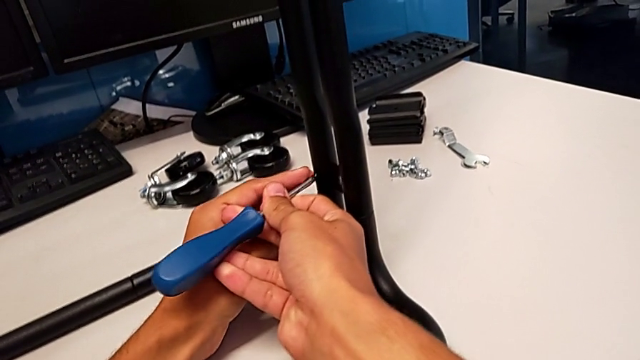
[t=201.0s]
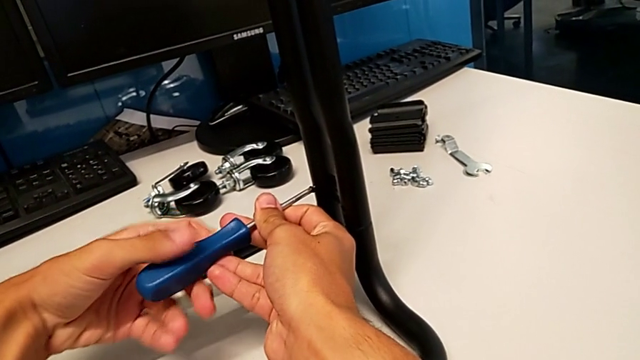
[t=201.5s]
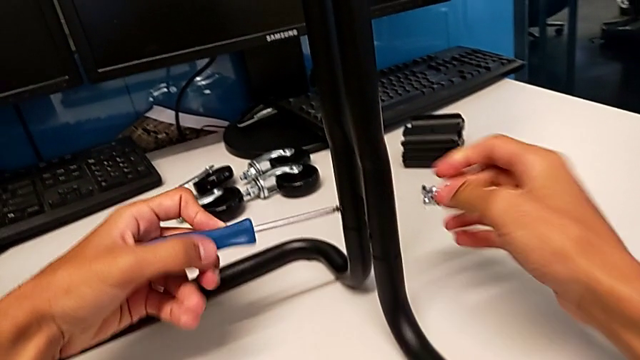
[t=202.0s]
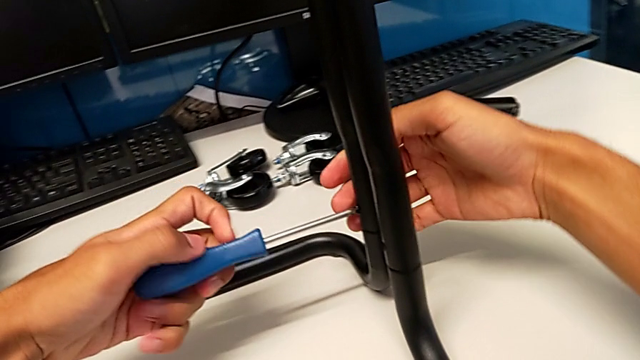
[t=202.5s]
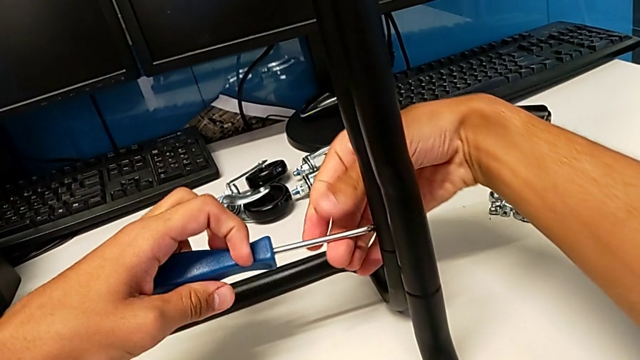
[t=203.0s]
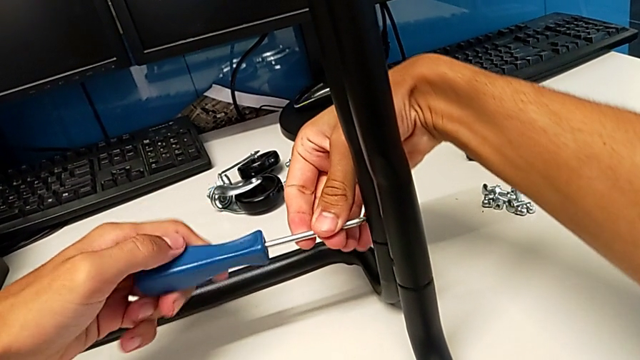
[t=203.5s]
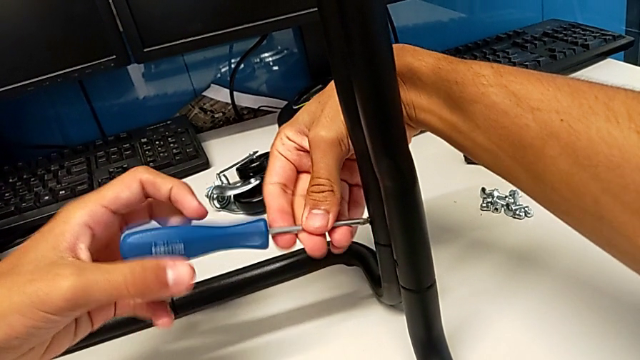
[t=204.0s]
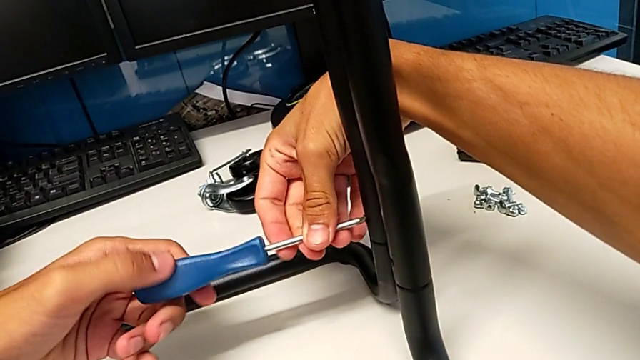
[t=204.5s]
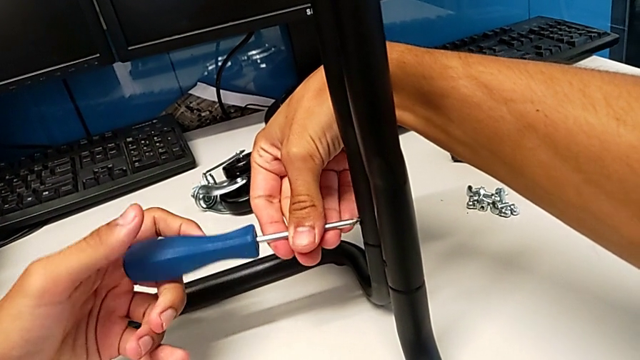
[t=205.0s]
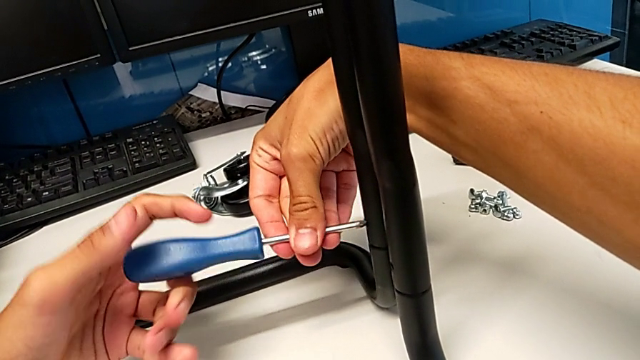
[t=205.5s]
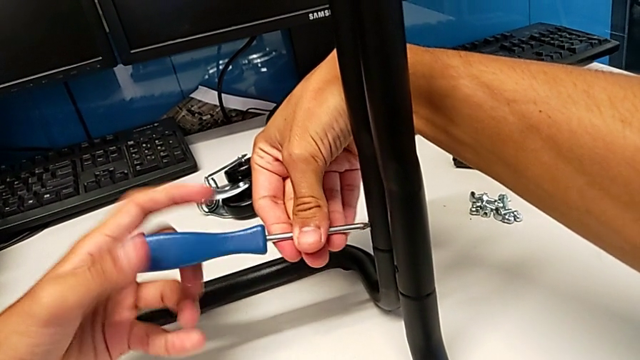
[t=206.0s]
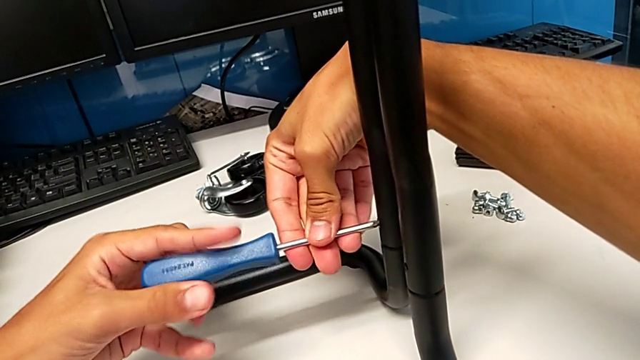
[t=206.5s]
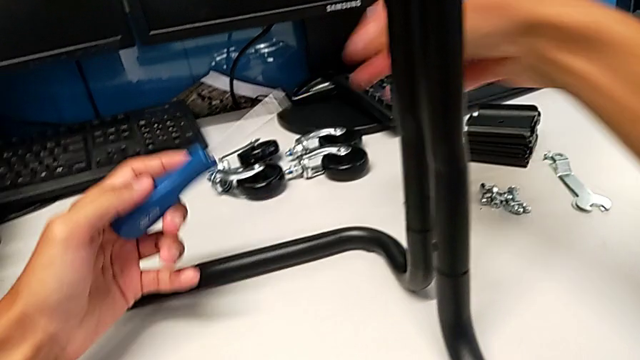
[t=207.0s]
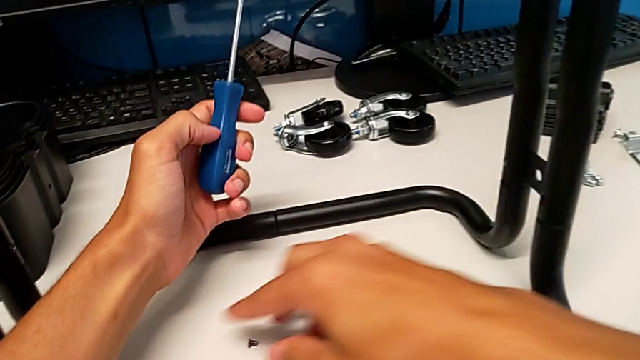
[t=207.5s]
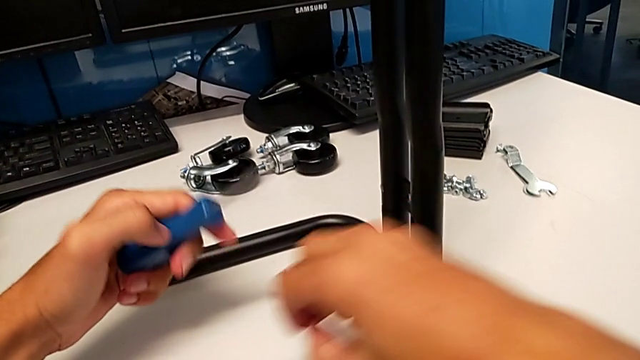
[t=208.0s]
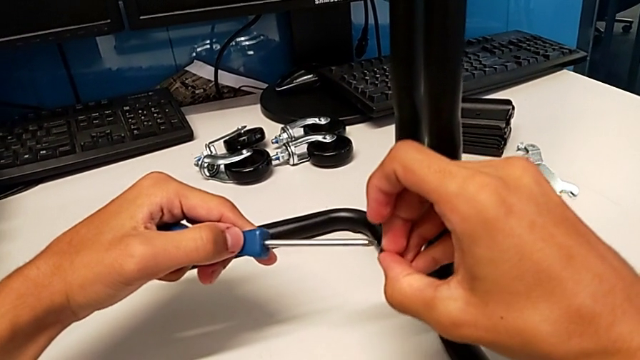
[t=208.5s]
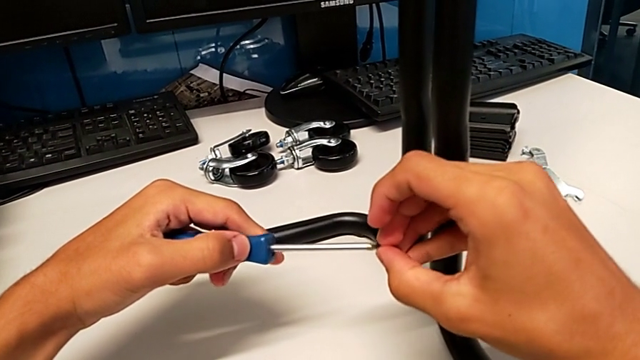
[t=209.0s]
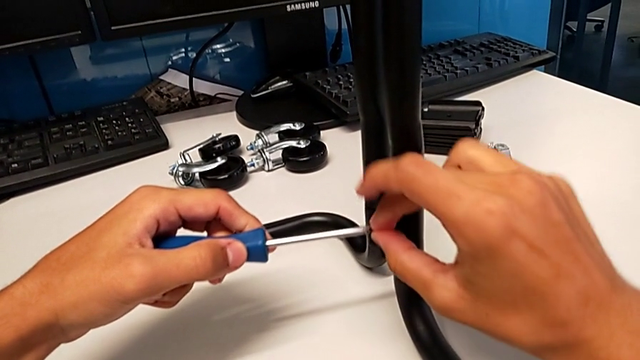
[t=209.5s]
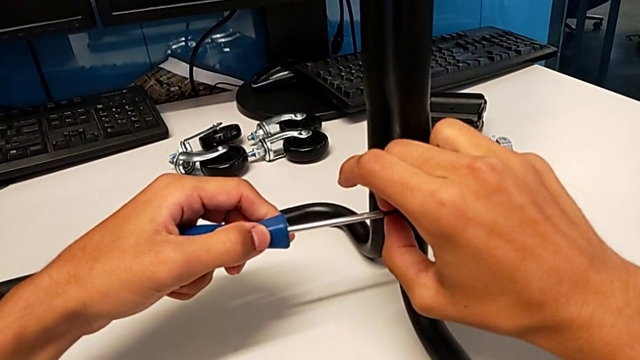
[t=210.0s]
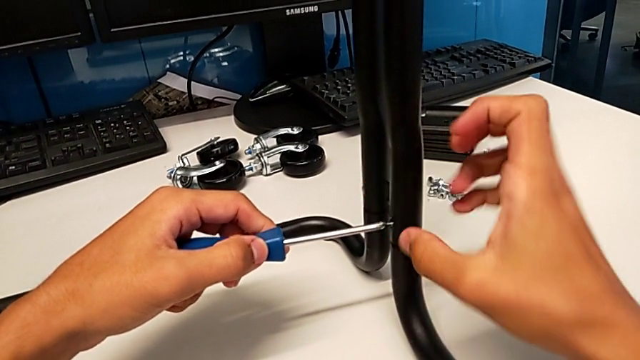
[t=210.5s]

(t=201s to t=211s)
The camera wearer is assembling the brackets to the base of the shelf. They grab the screwdriver, screw the screw, withdraw the screwdriver, grab the screw, align it and insert it.

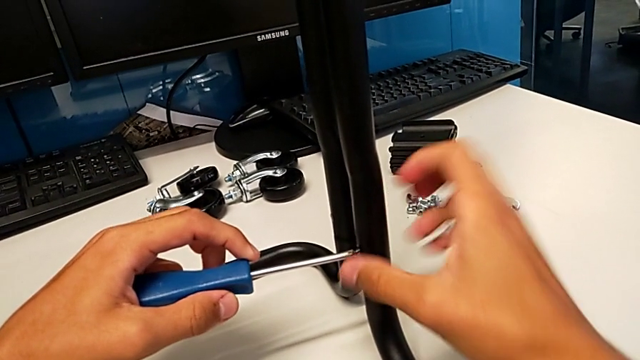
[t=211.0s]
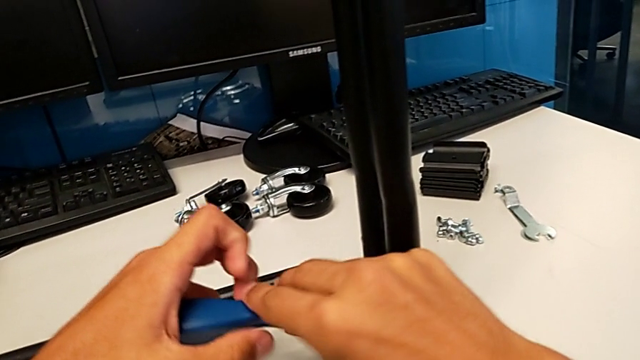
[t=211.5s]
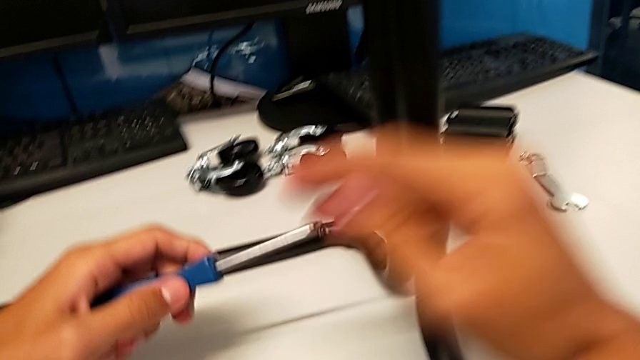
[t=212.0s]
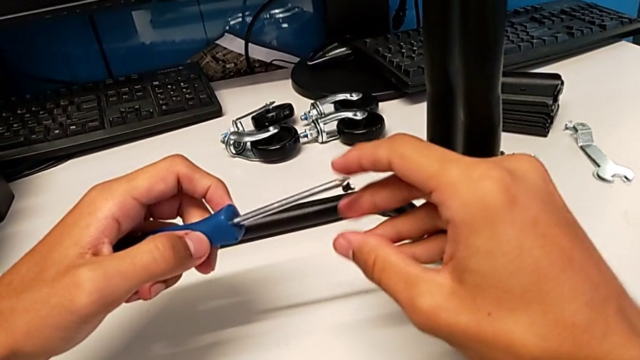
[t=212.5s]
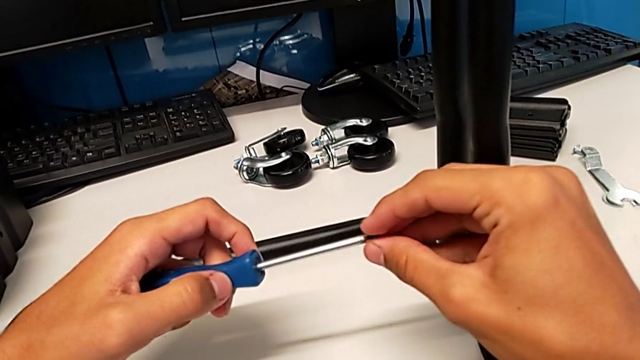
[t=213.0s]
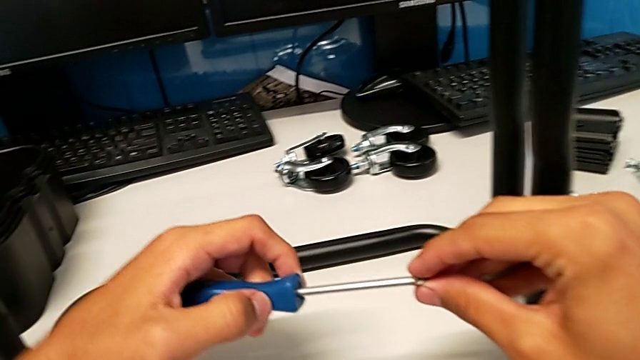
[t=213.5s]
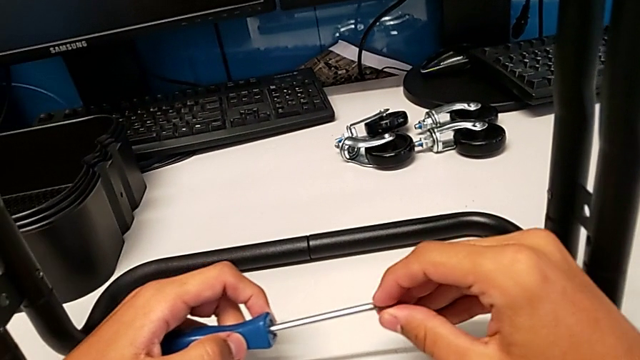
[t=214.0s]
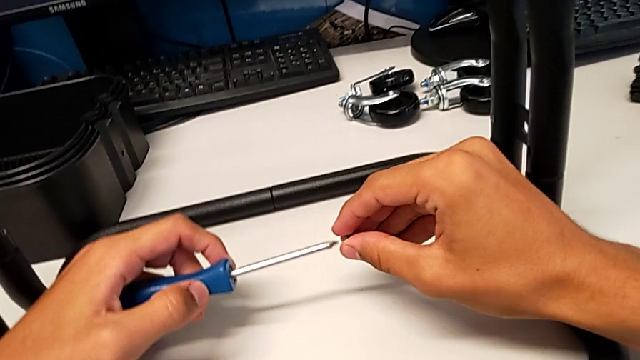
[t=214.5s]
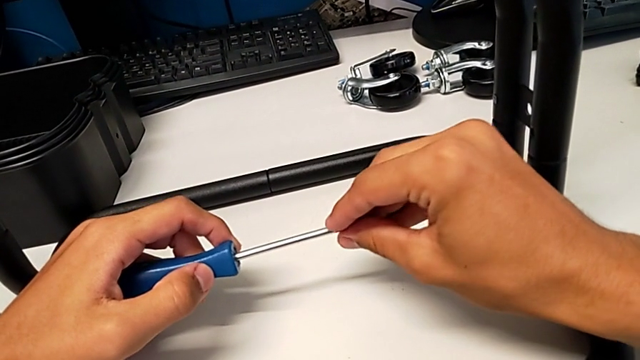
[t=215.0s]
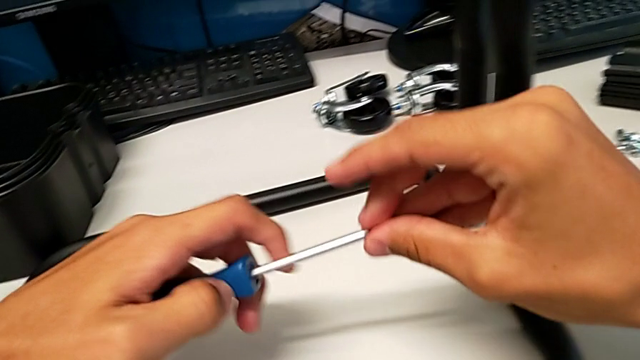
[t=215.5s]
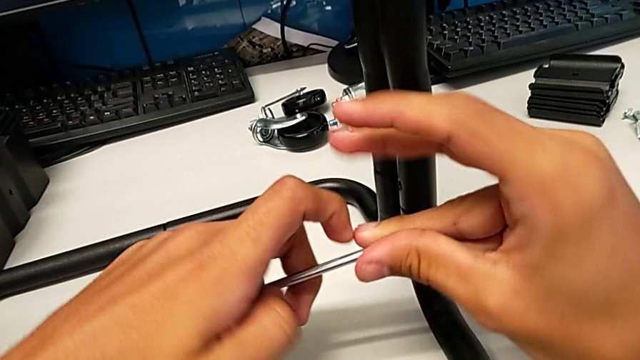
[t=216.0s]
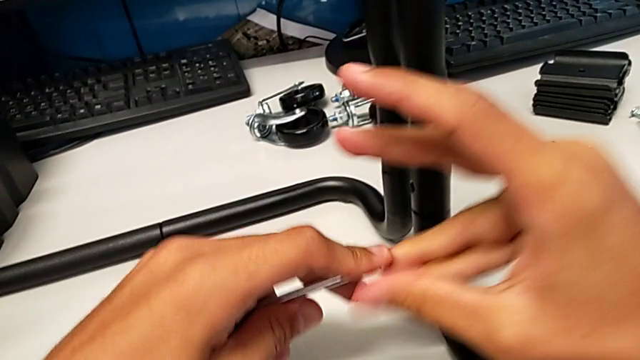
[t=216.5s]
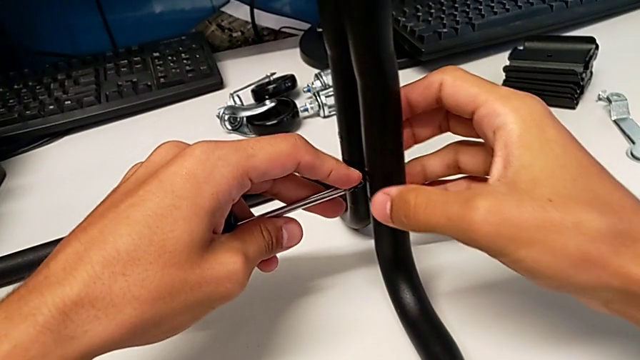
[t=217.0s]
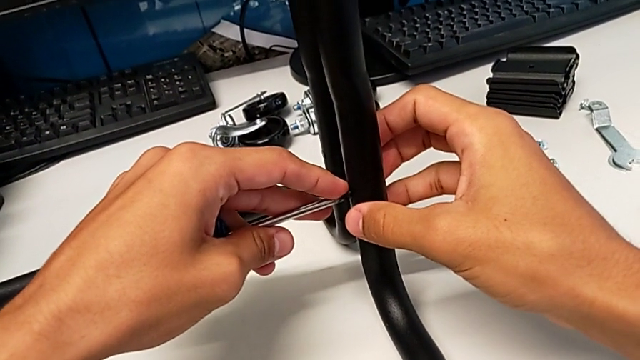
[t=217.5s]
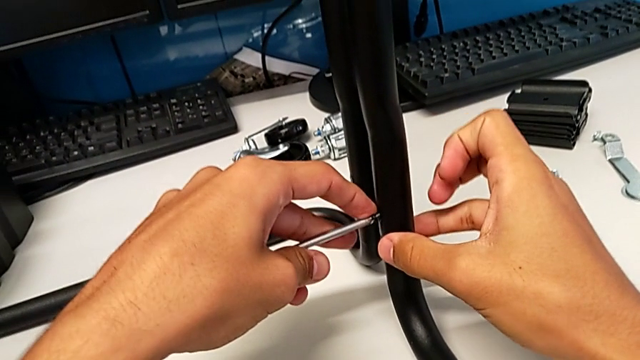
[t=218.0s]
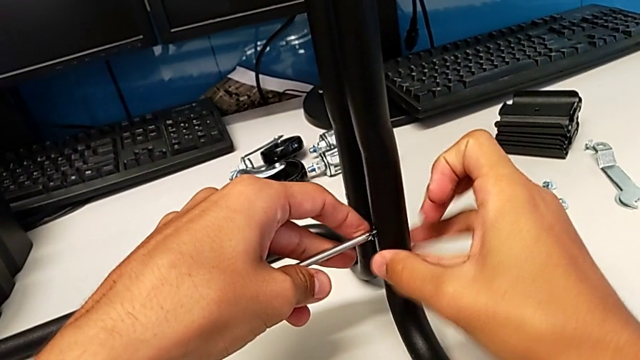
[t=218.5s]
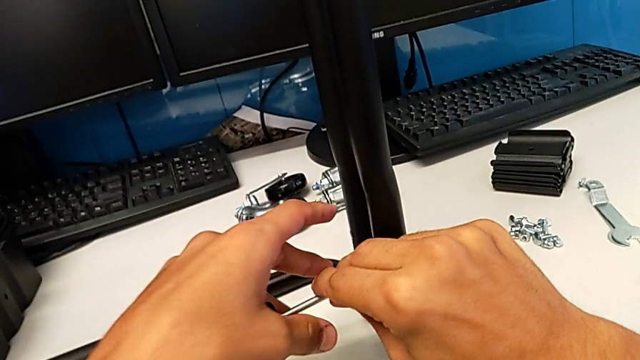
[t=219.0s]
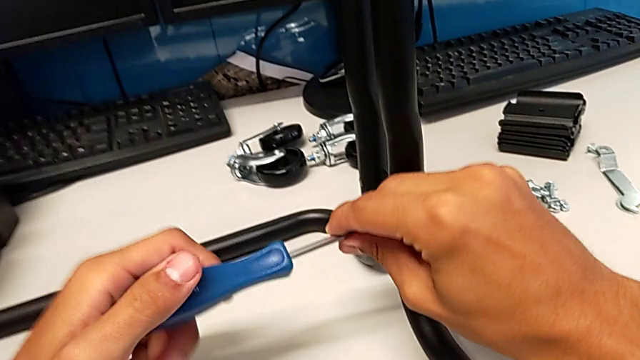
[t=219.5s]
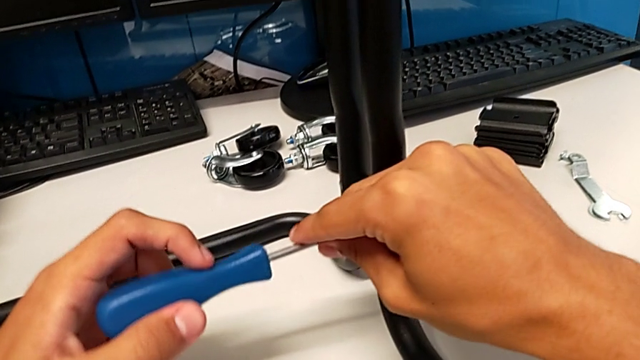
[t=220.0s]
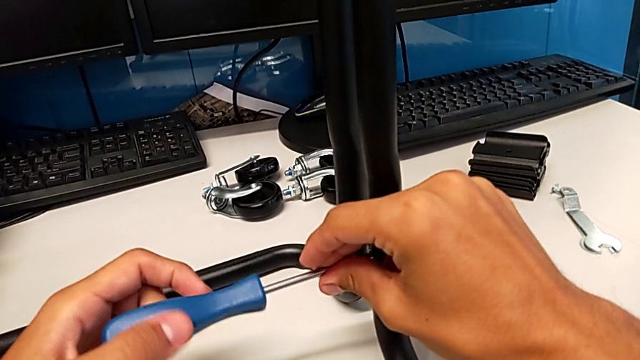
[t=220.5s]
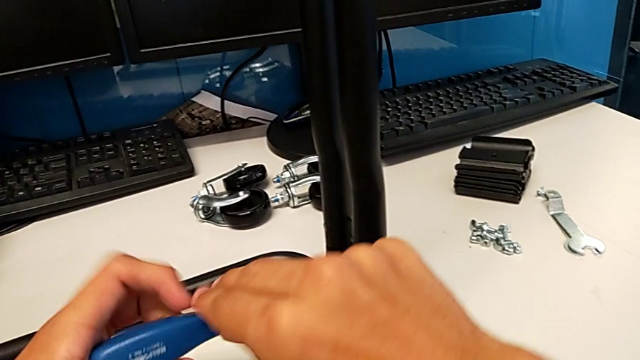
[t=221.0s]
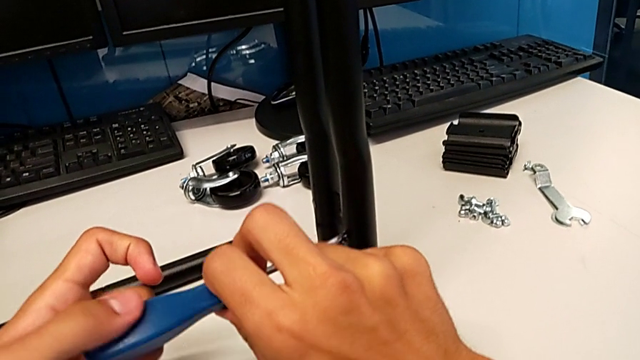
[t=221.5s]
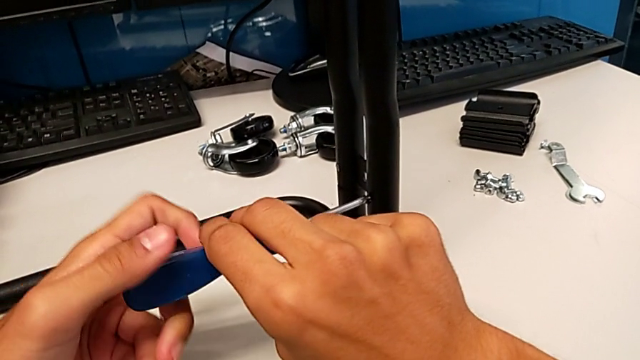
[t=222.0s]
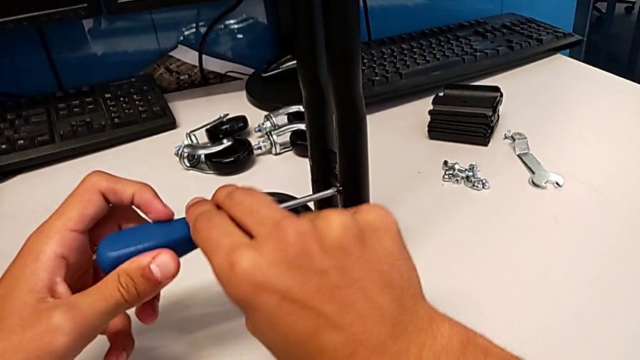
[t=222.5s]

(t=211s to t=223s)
The camera wearer is assembling the brackets to the base of the shelf. They grab the screwdriver, withdraw it, hold it, hold the screw, insert it, grab the screwdriver and begin to screw the screw.
